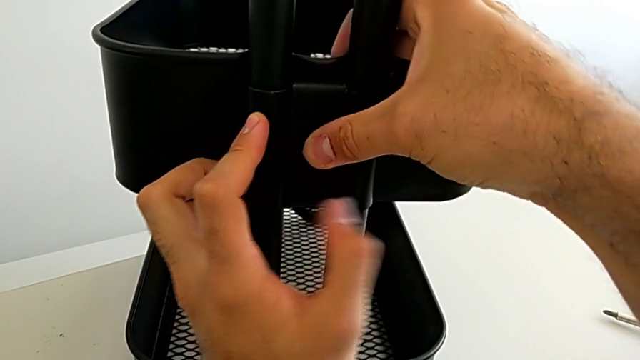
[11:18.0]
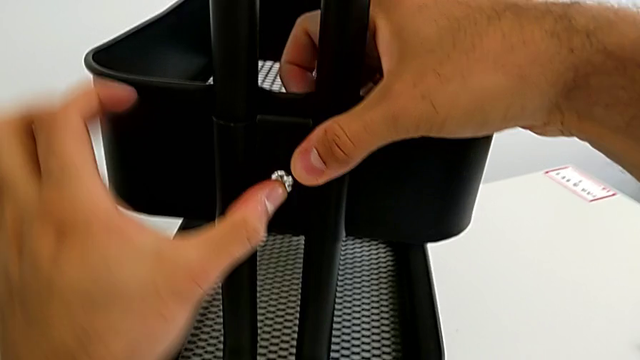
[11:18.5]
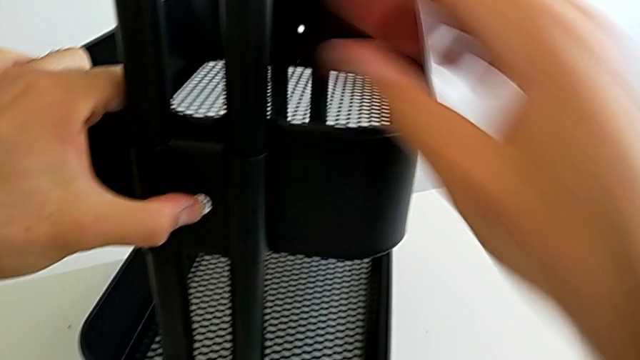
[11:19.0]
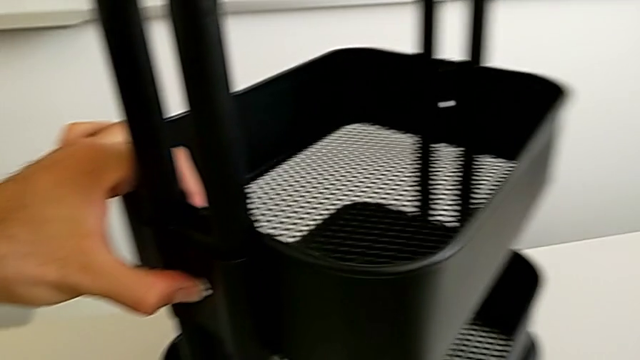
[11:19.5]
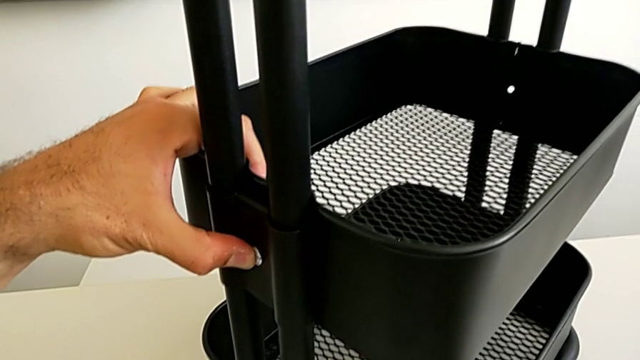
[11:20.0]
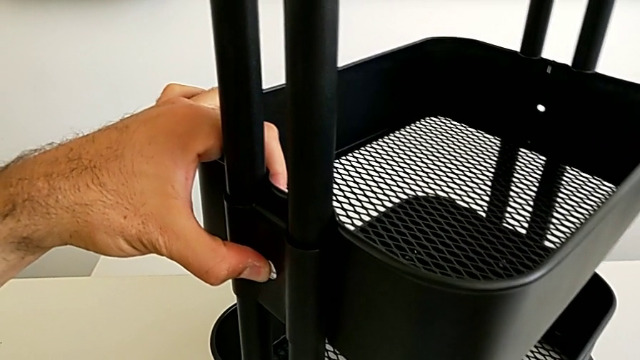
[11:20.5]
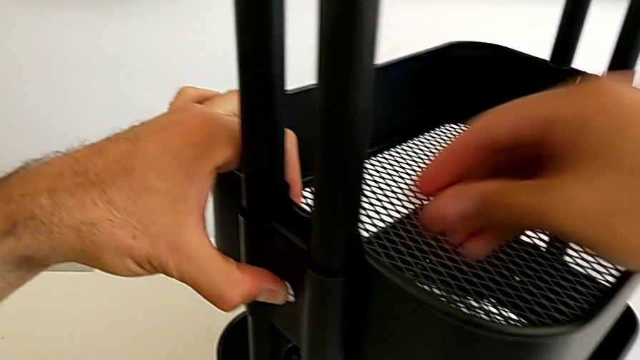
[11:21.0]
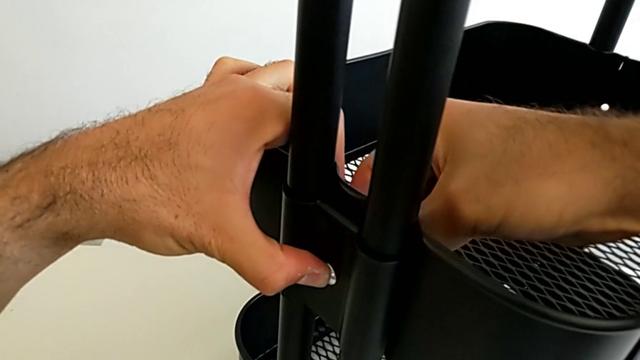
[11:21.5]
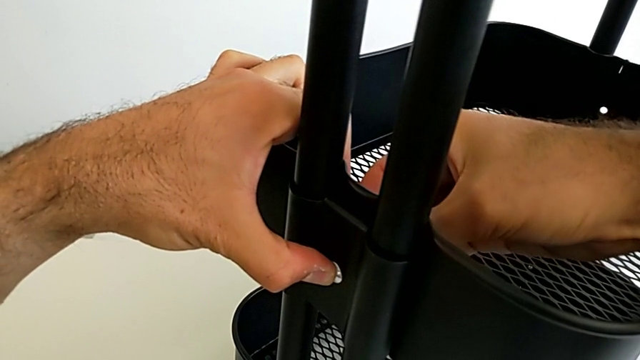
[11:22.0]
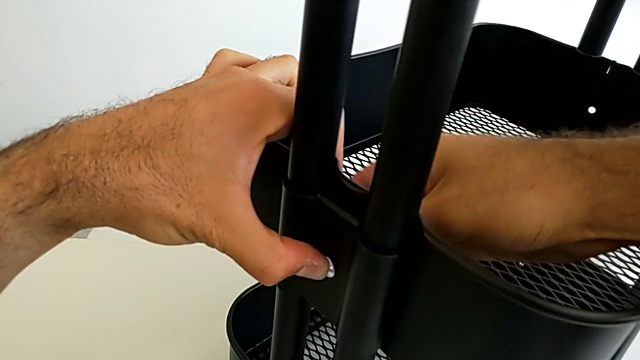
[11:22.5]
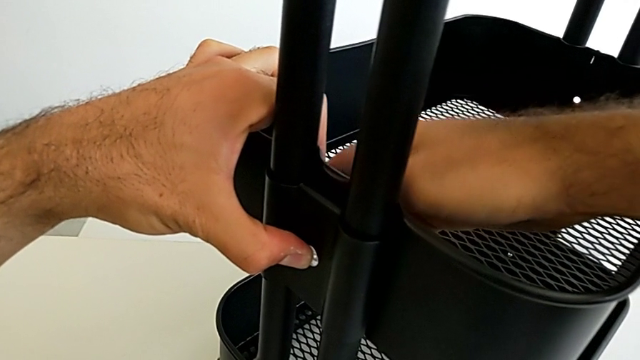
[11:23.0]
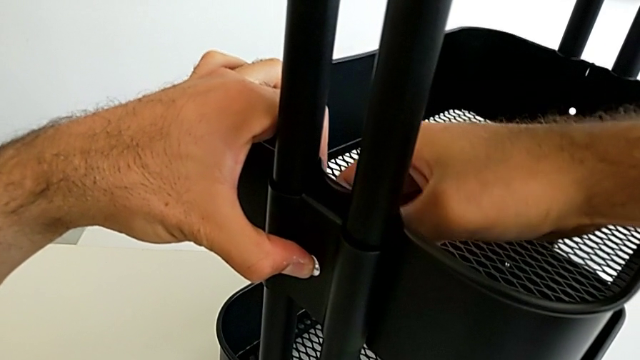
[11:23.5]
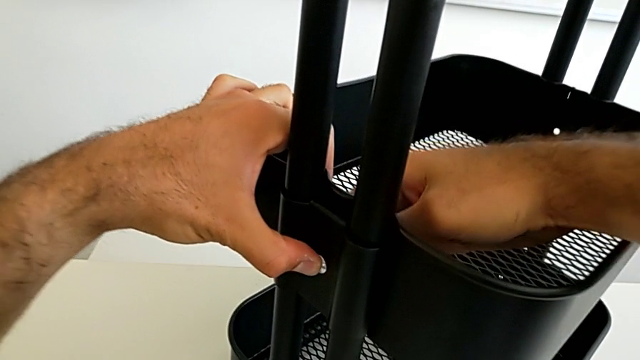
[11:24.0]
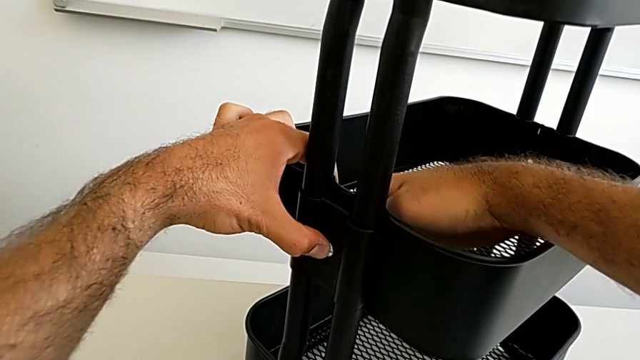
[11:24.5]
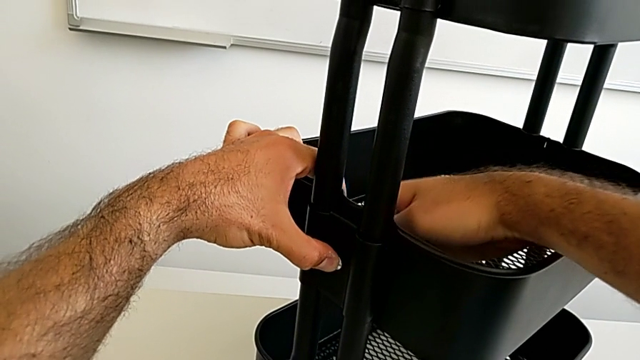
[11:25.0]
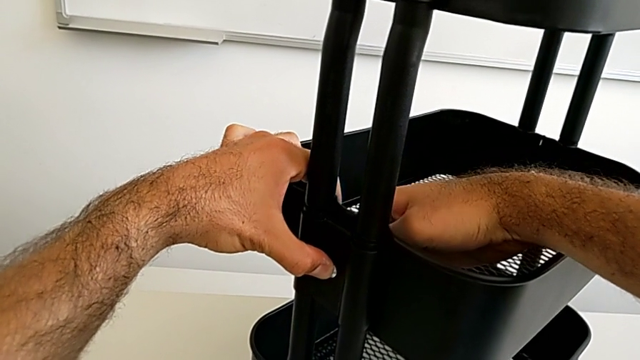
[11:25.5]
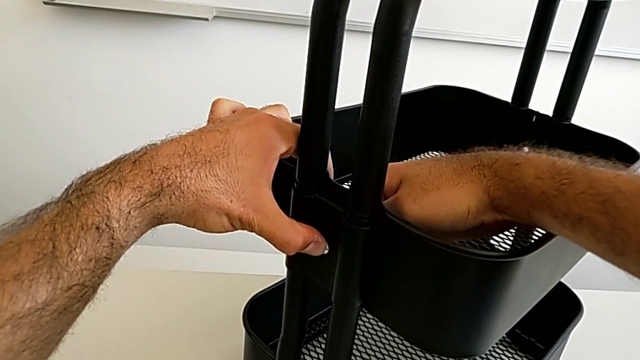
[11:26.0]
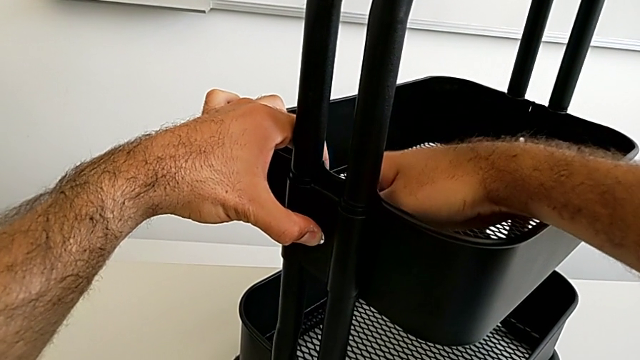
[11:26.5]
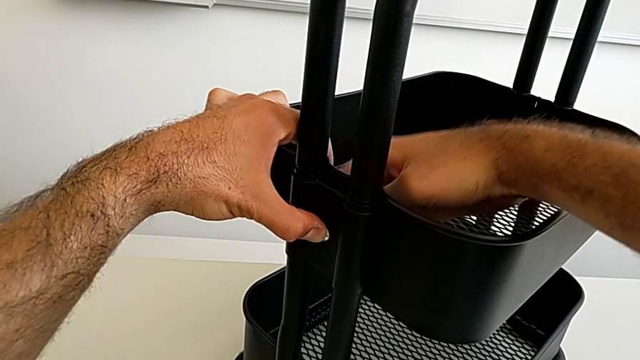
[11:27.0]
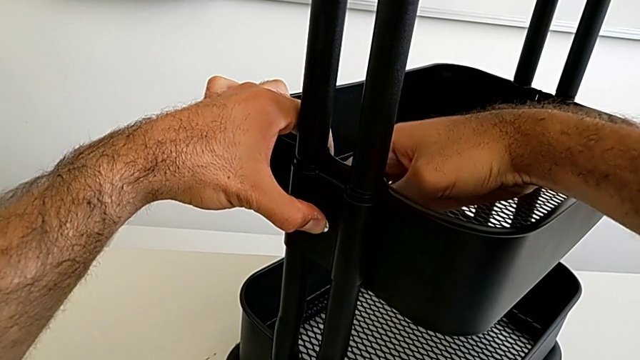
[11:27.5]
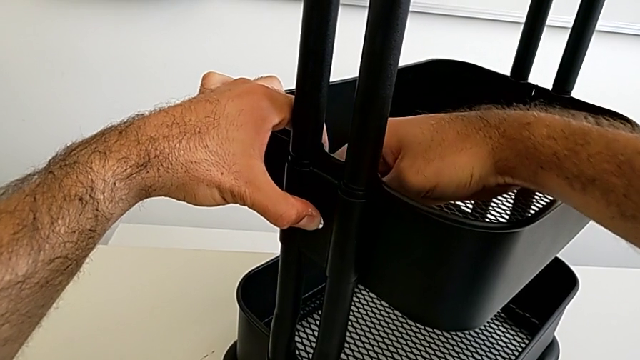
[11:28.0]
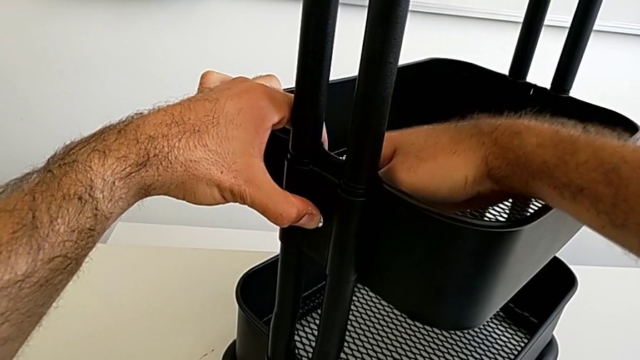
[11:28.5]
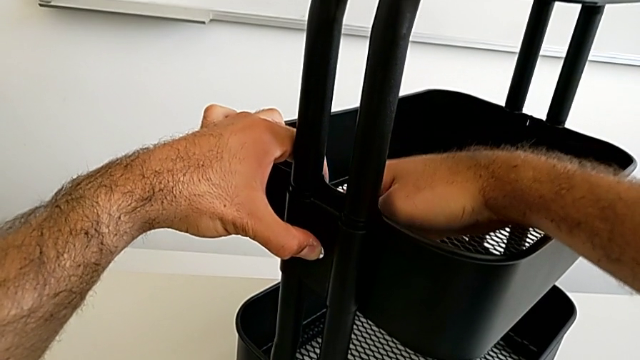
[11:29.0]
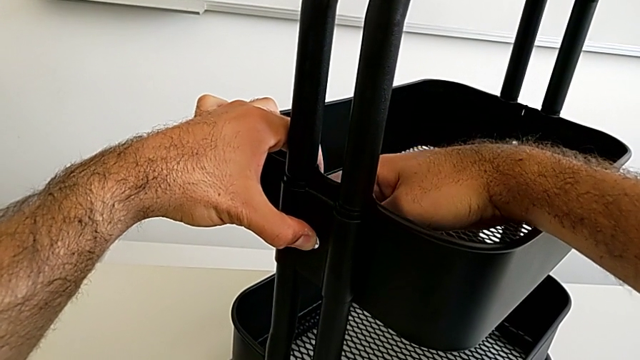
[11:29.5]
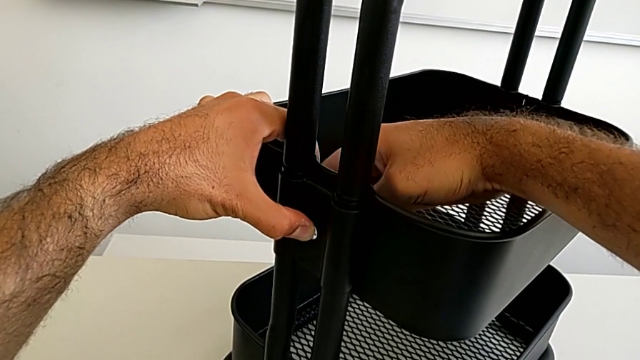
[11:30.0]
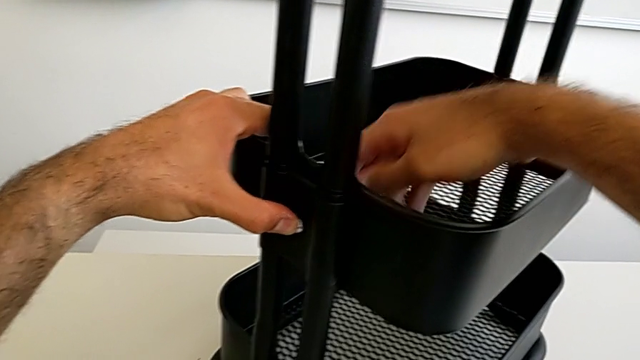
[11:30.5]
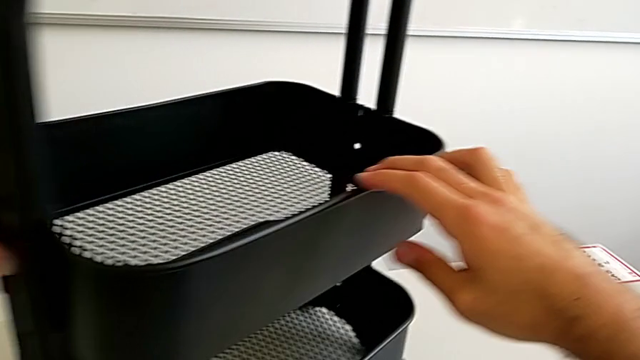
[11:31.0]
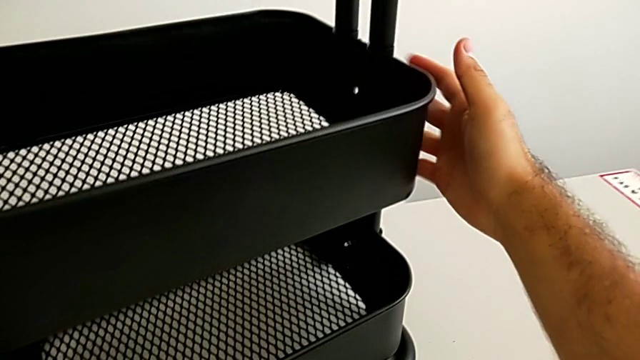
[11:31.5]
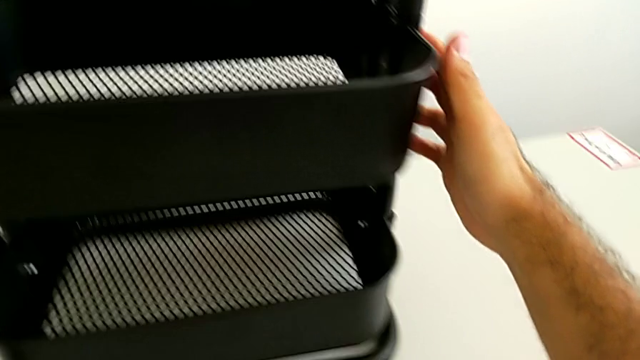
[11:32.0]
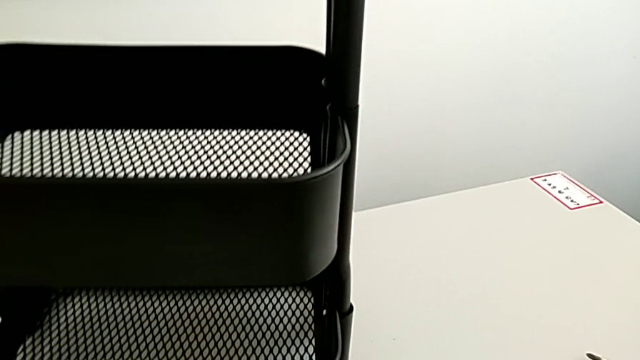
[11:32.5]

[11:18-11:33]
The camera wearer is assembling the fifth bracket with a bolt and a hexagon cap nut. They pull the black grid tray, insert the fifth hexagon cap nut, screw it and rotate the black grid tray.

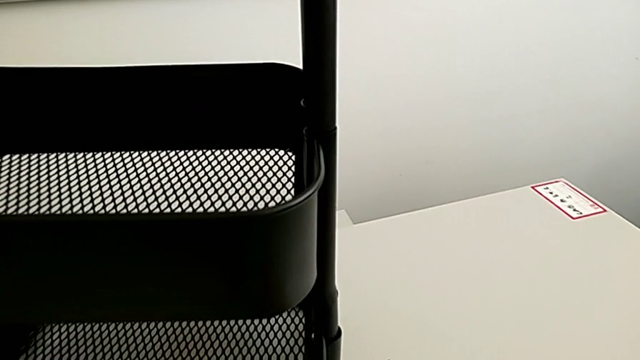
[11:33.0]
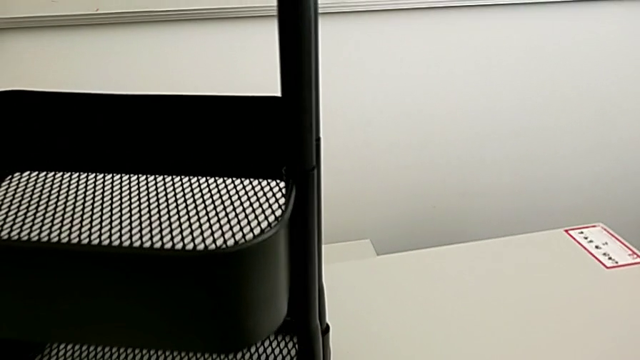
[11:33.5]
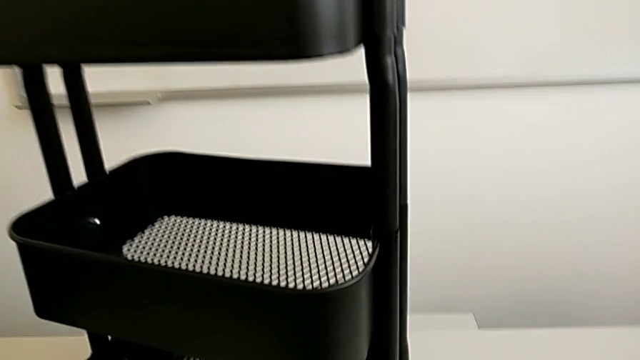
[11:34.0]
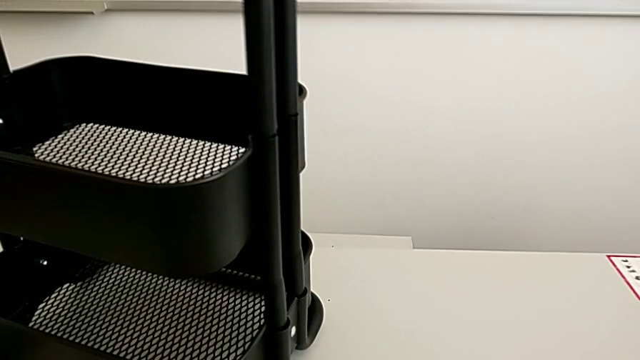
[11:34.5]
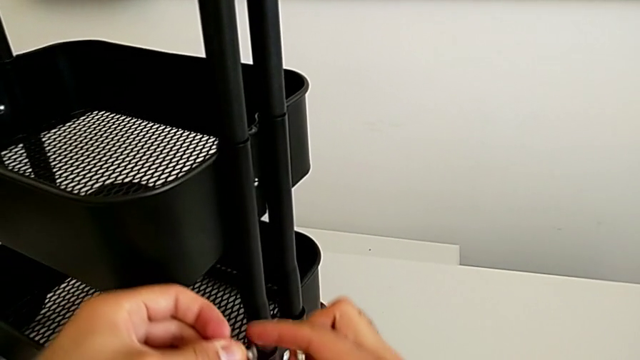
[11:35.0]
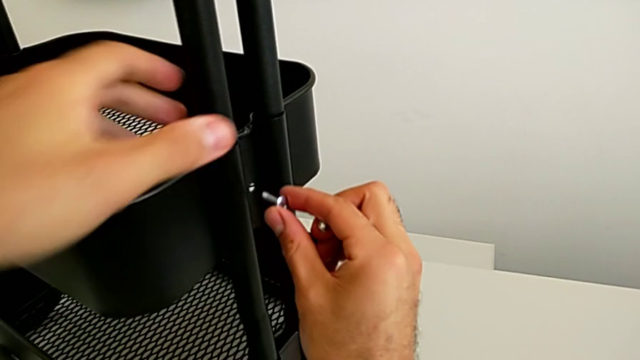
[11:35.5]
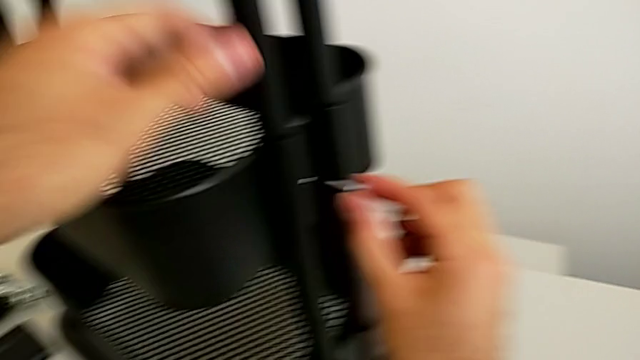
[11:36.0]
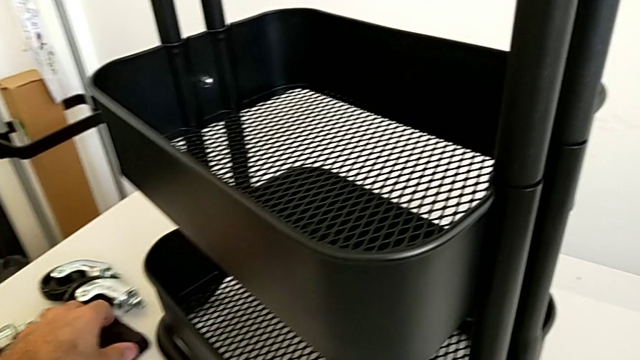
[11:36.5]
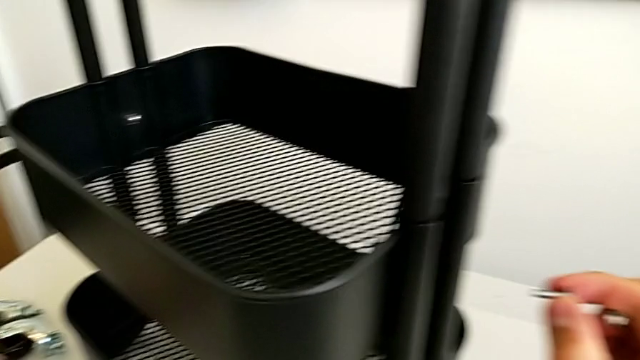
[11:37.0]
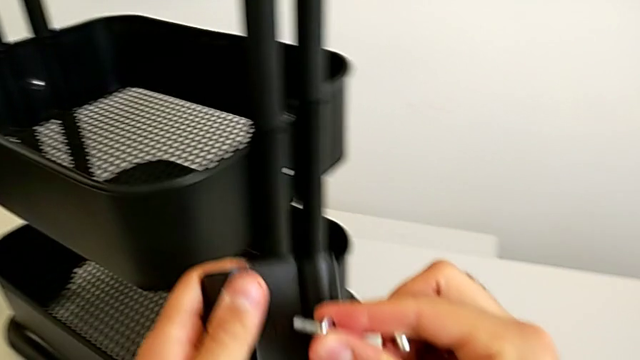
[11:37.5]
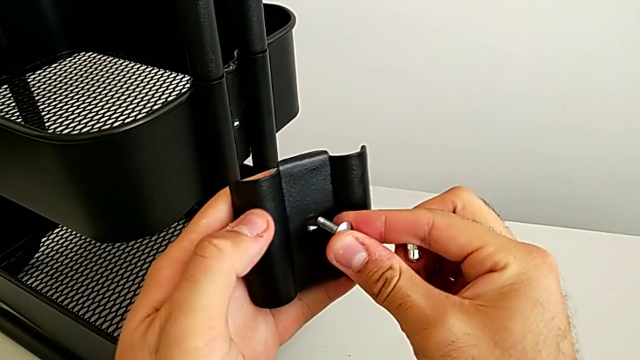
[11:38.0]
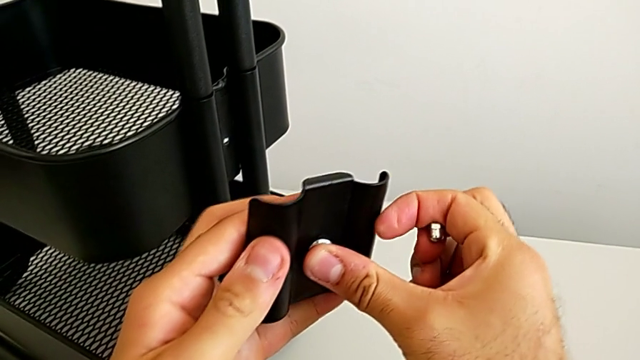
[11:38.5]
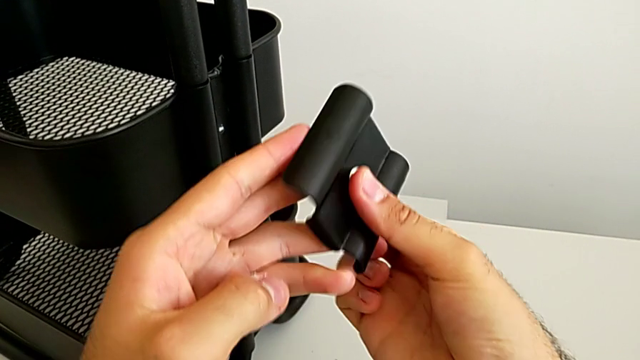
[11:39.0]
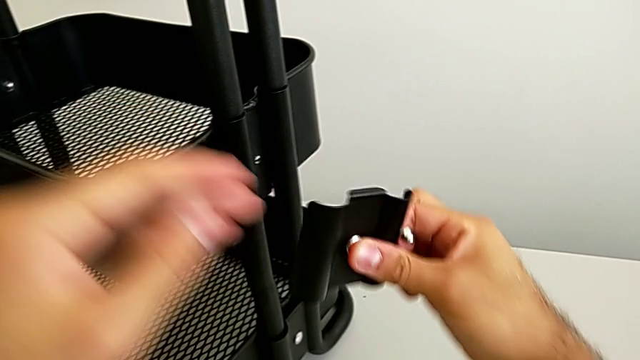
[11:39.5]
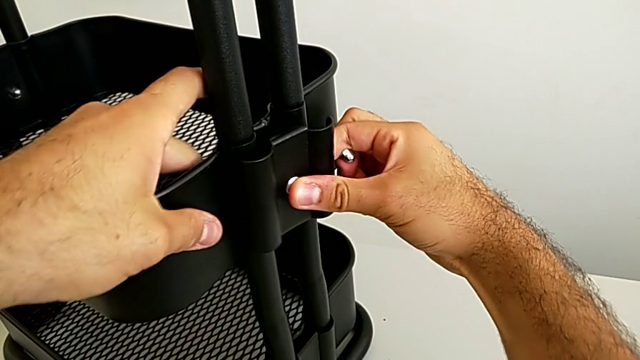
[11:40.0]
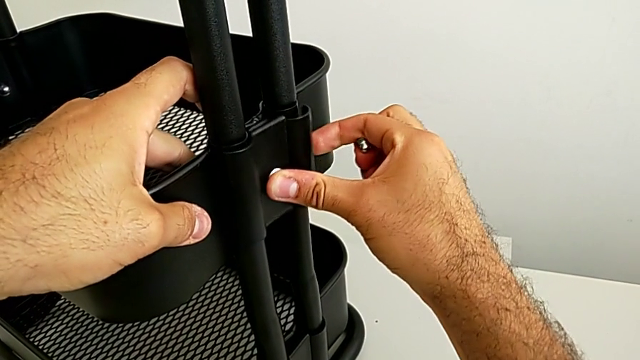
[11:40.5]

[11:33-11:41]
The camera wearer is assembling the fifth bracket with a bolt and a hexagon cap nut. They grab the sixth bolt, grab the sixth bracket and insert the sixth bolt.
